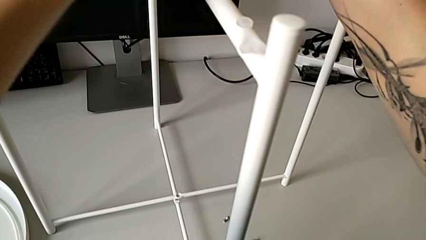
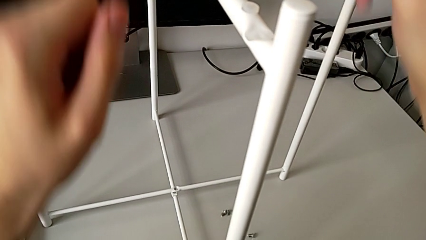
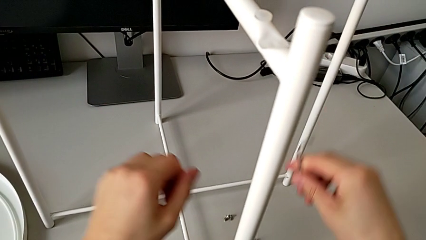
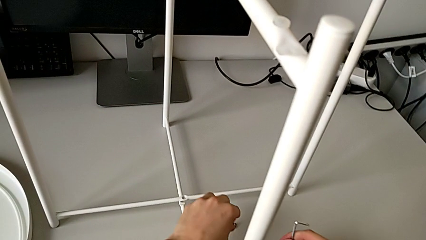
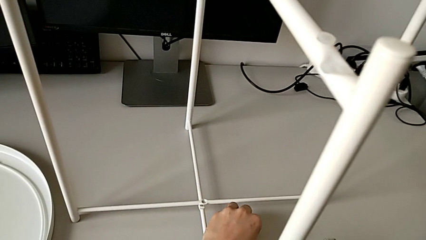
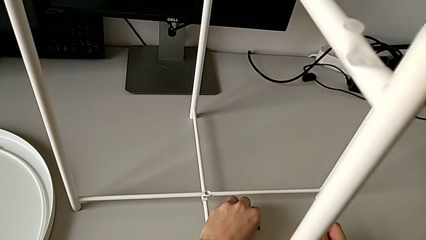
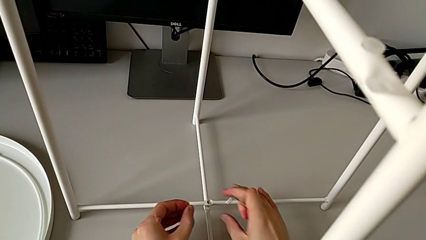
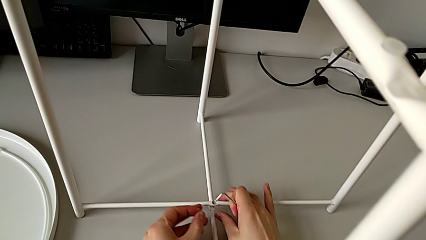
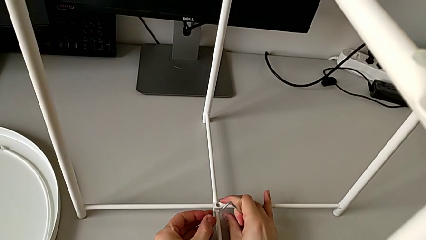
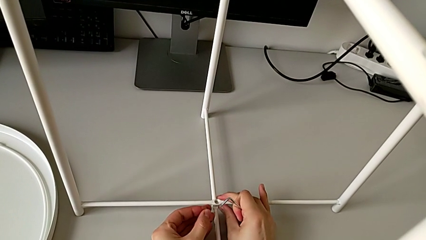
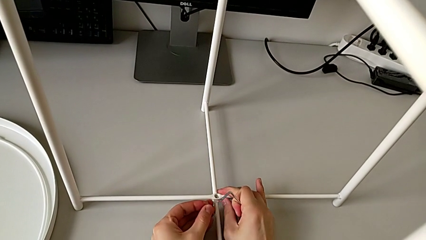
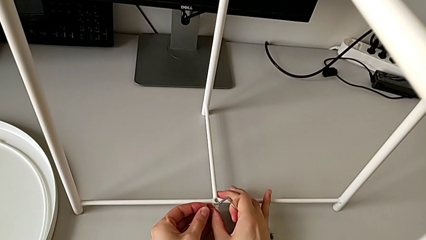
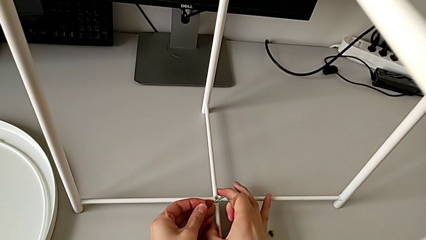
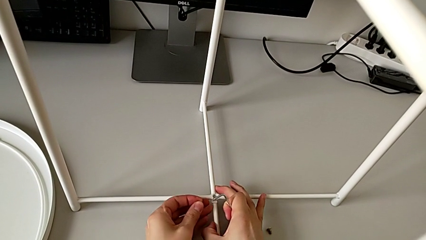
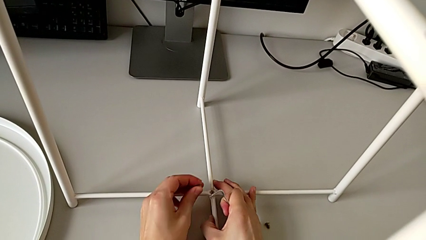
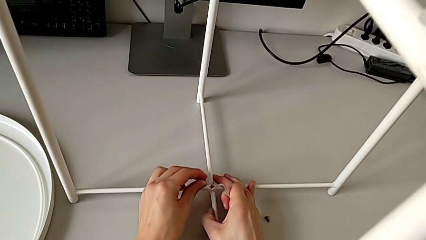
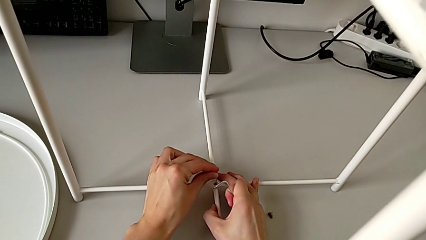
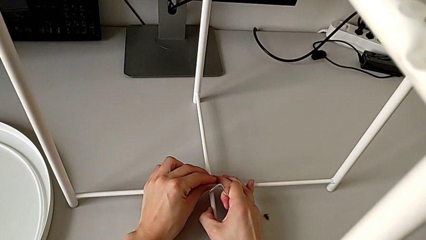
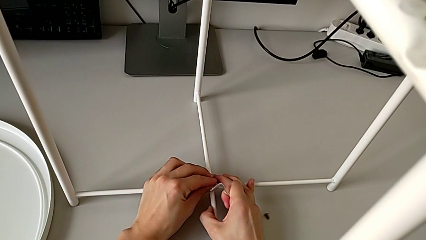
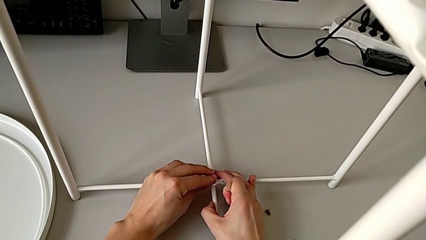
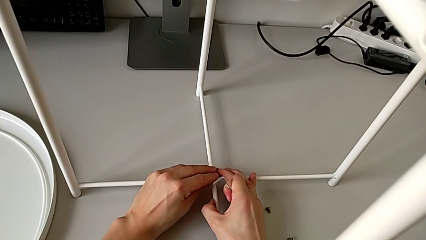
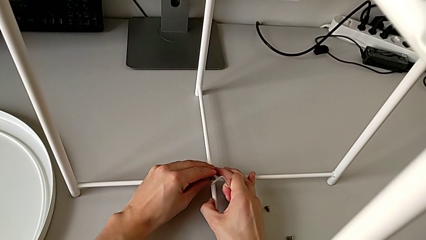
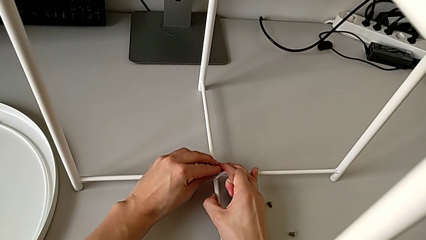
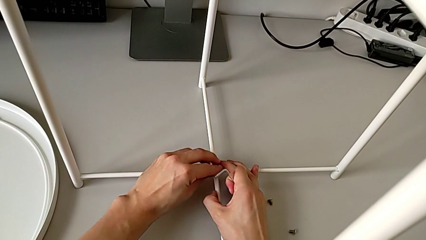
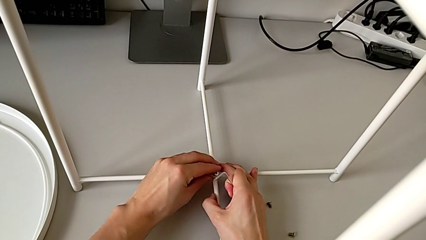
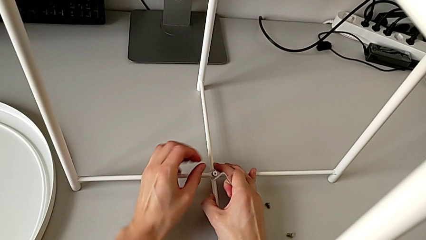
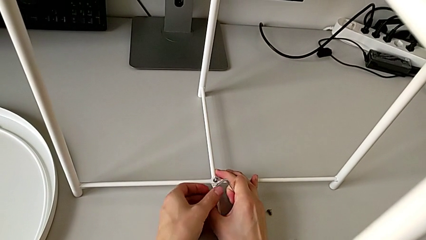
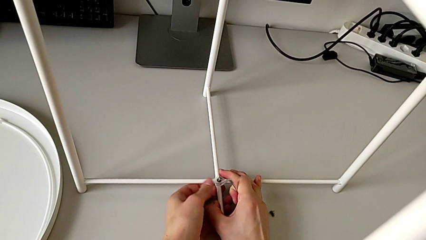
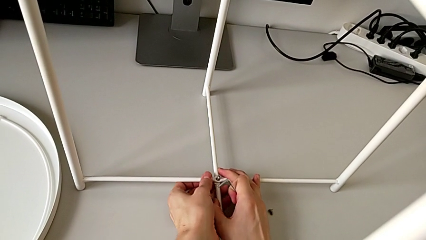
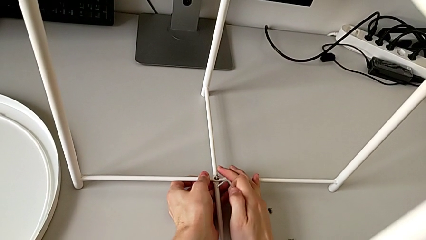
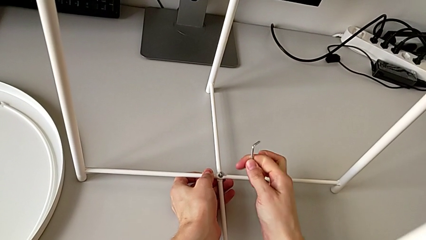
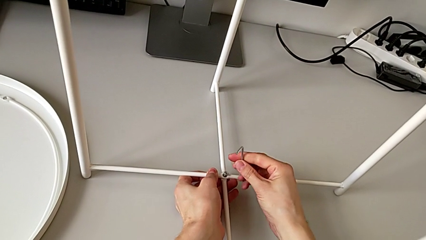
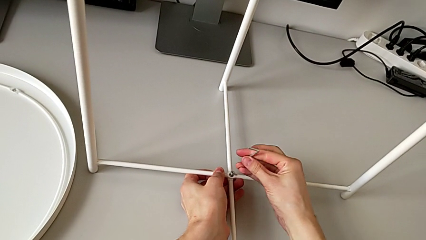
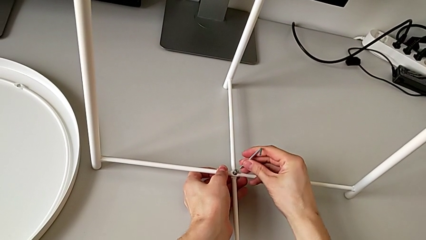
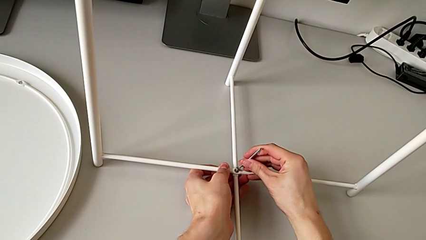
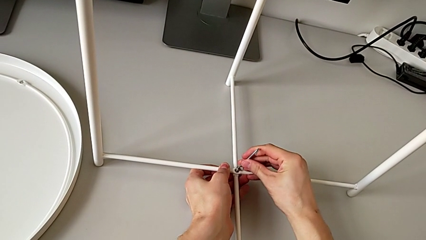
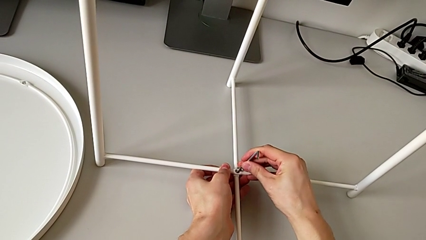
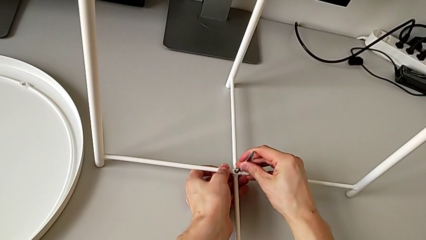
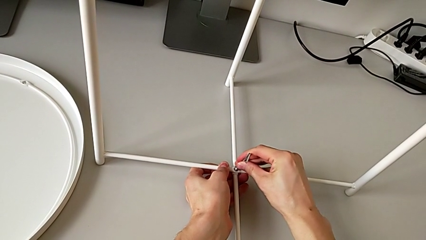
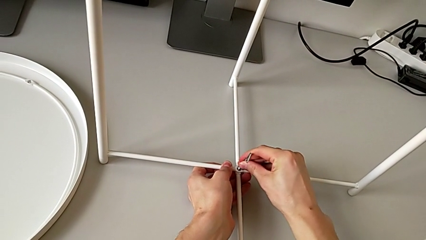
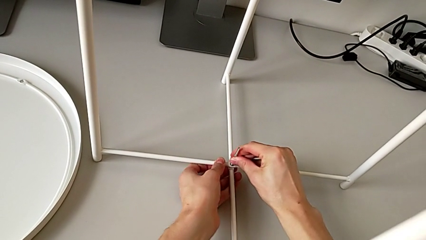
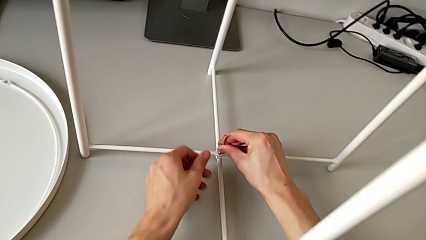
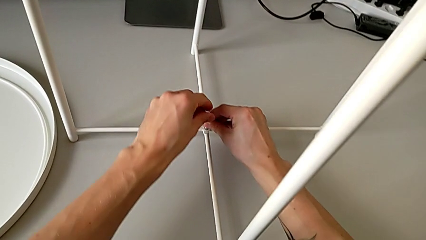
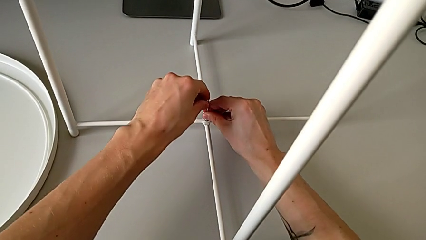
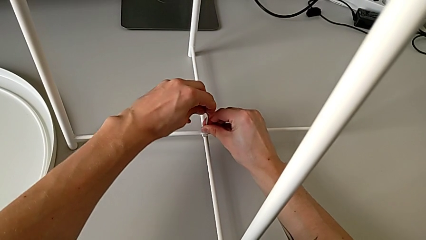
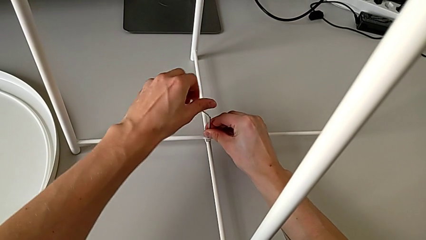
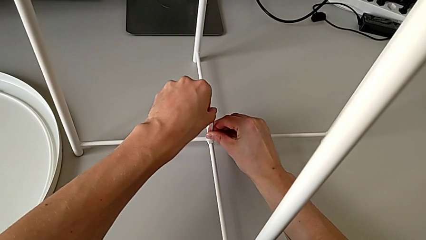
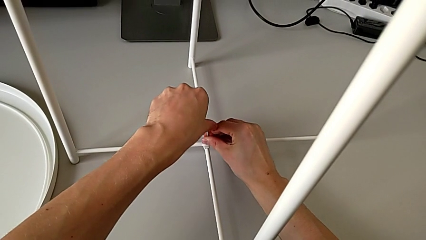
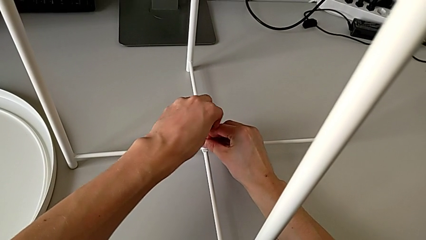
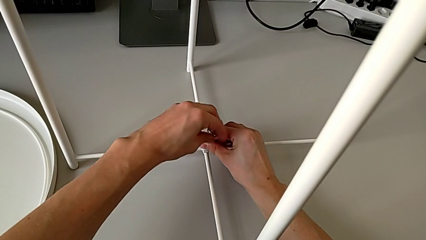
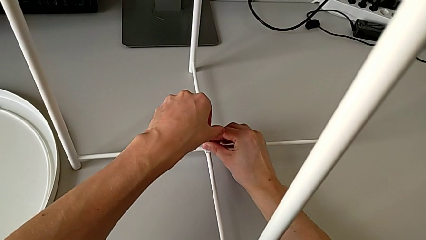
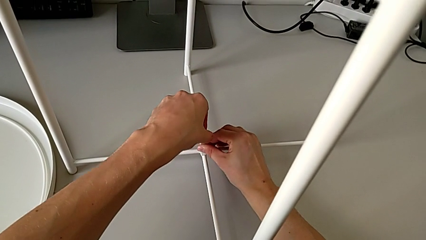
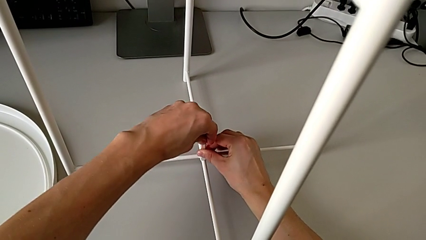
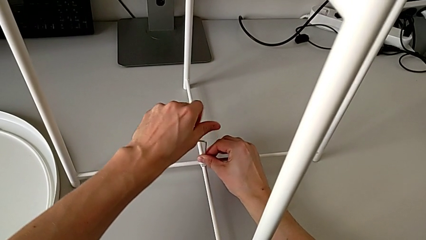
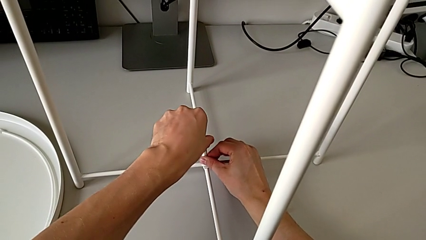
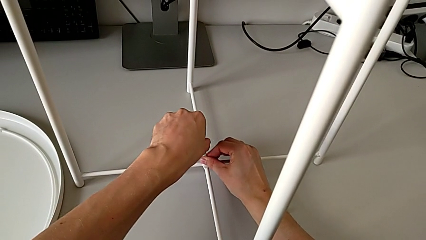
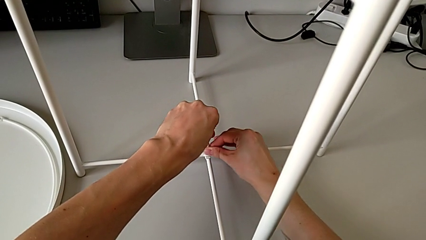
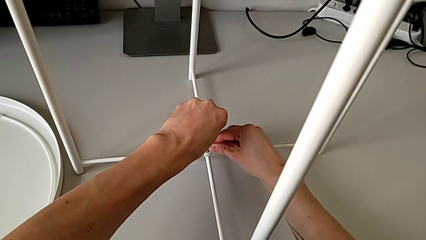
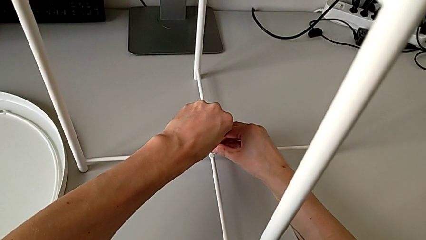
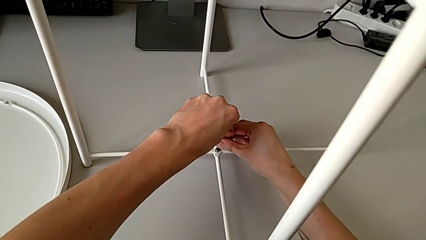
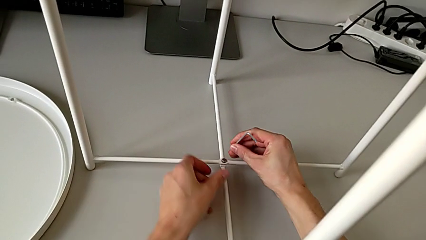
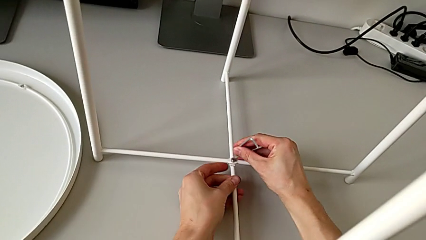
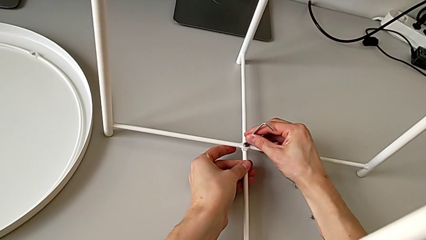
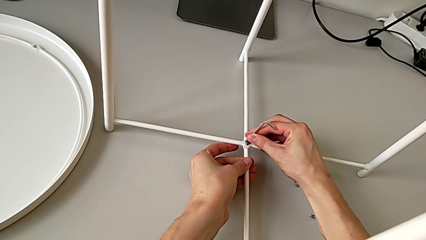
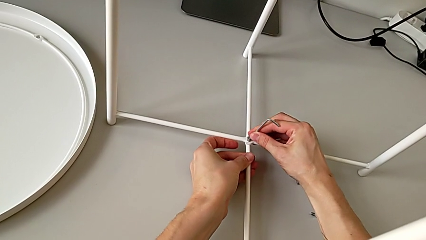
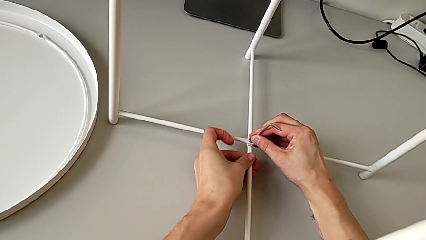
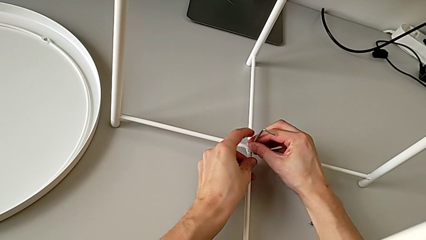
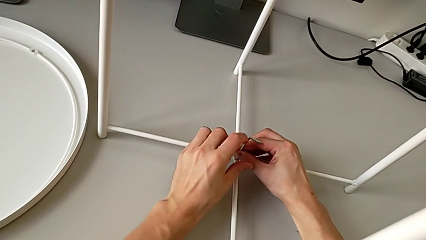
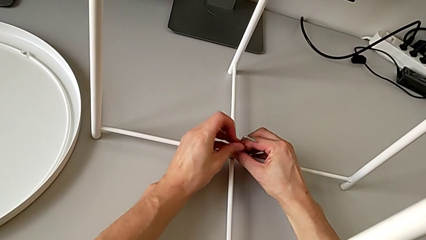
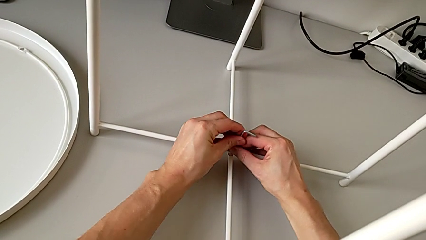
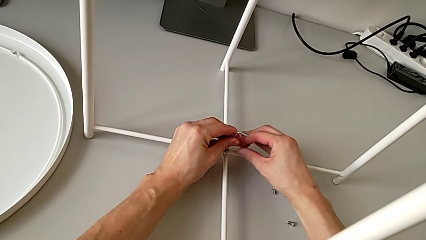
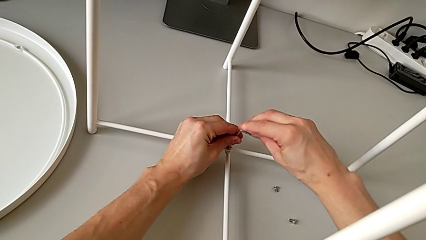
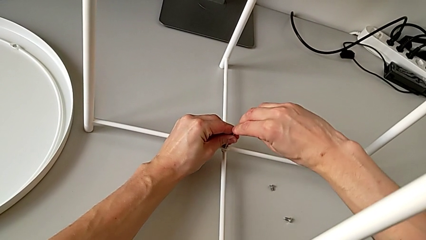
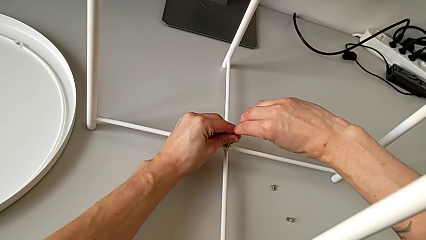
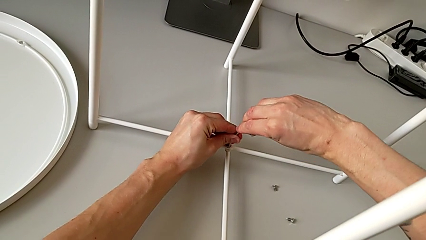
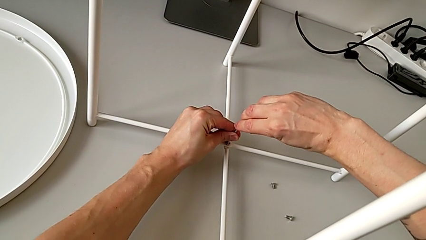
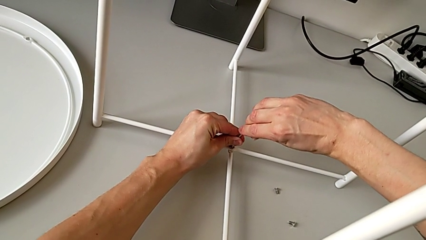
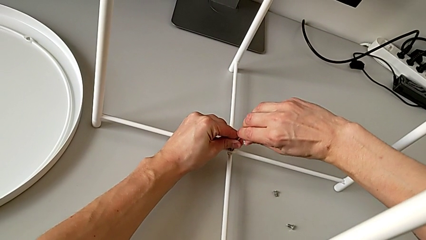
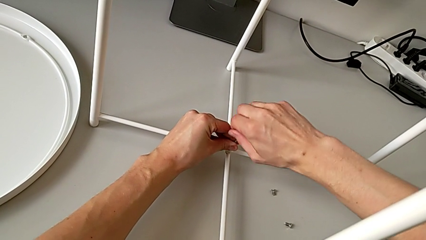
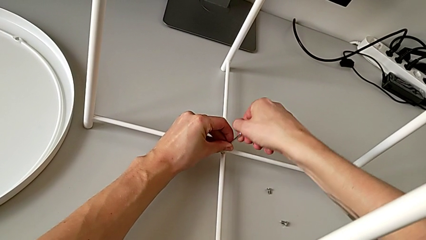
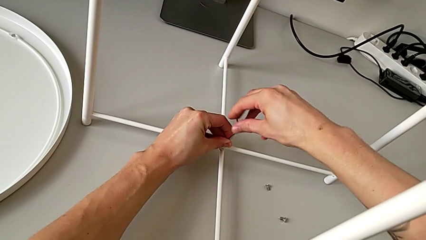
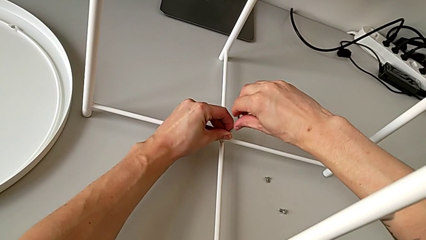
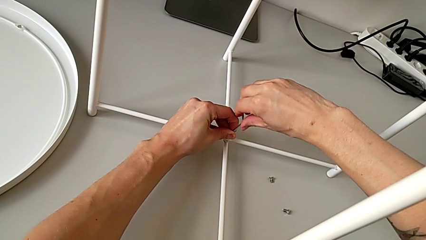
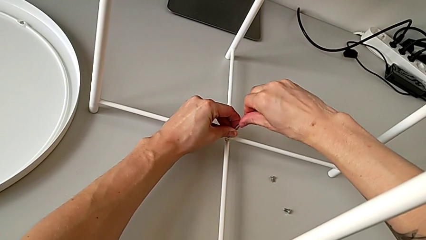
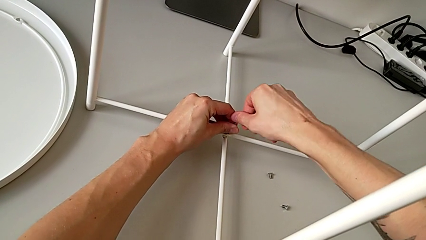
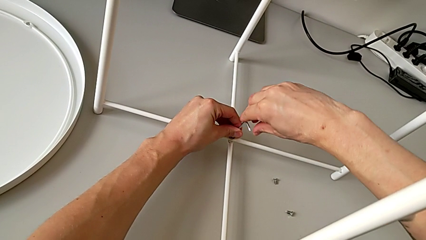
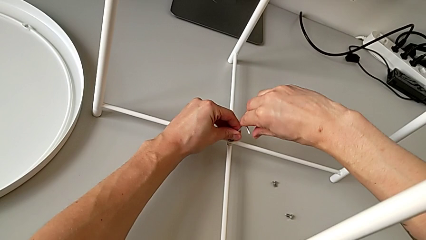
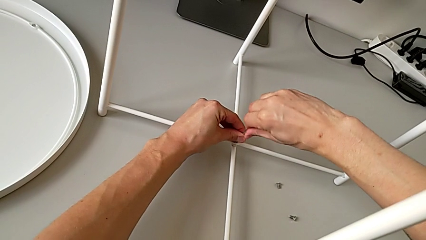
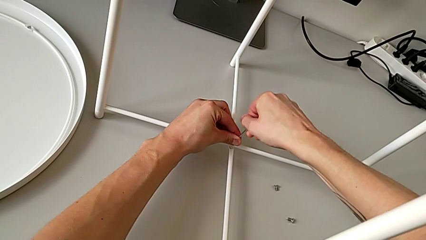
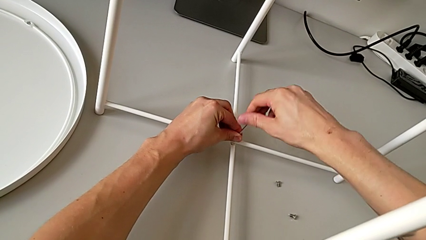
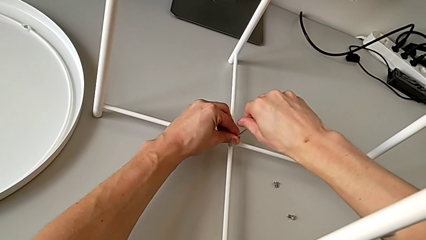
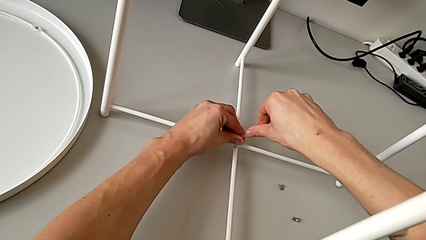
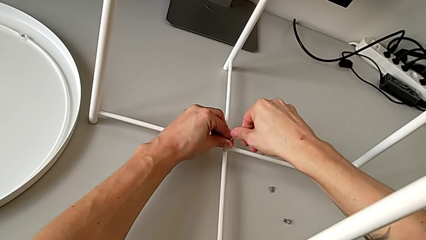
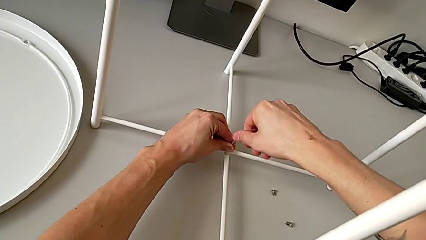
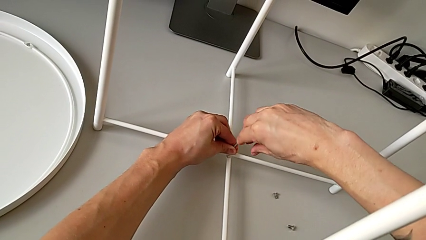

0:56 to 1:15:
The camera wearer is assembling the bottom screw into the legs. They grab the hex socket head, align the leg, insert the hex socket head, insert the Allen wrench and begin to screw the hex socket head.
